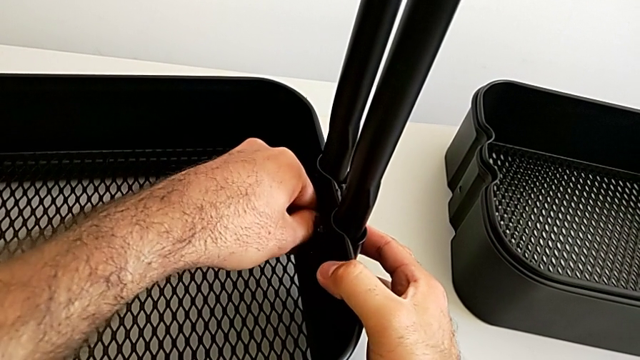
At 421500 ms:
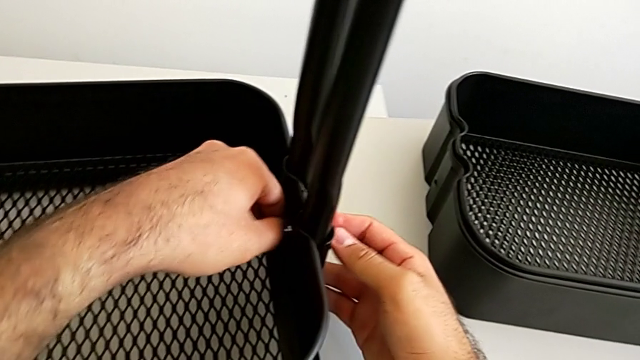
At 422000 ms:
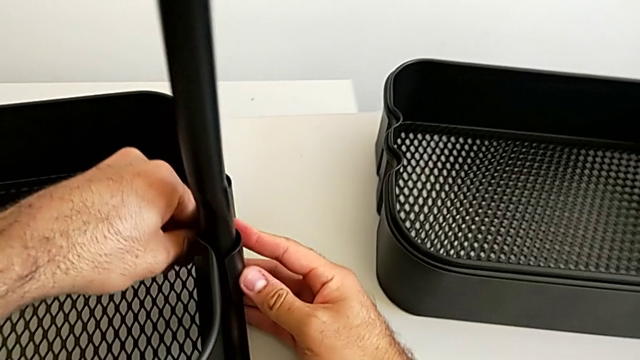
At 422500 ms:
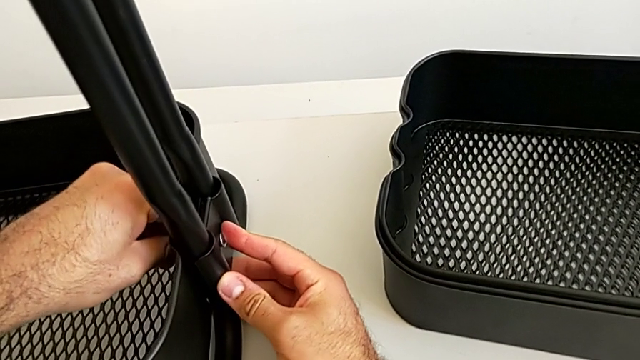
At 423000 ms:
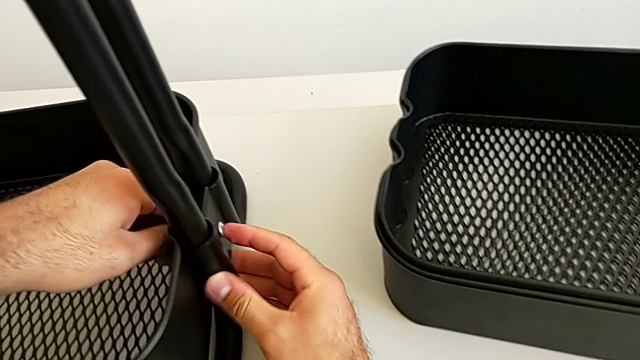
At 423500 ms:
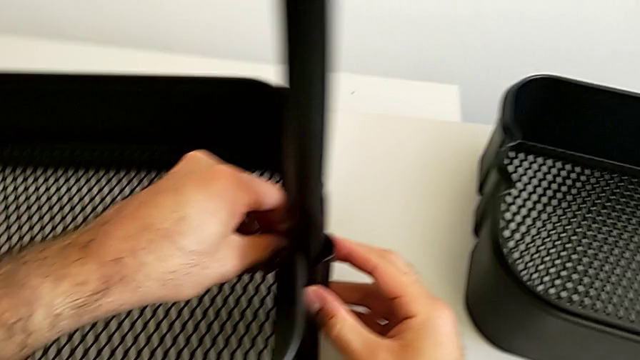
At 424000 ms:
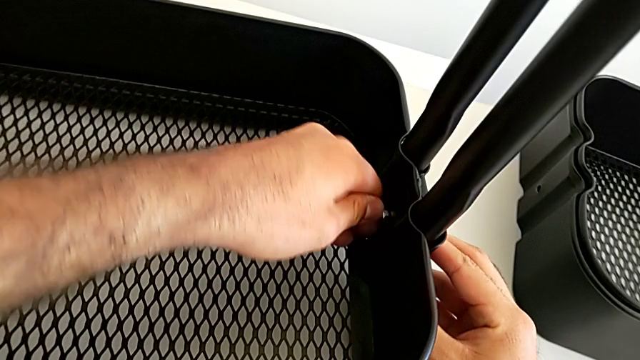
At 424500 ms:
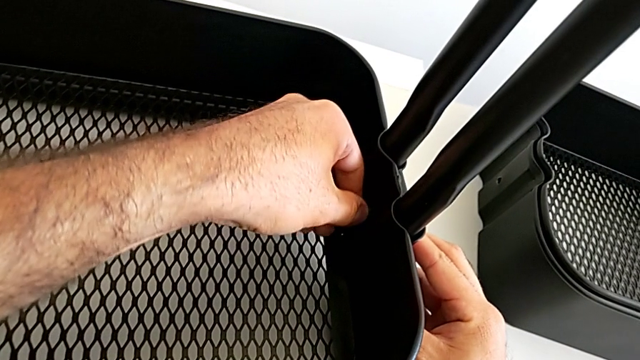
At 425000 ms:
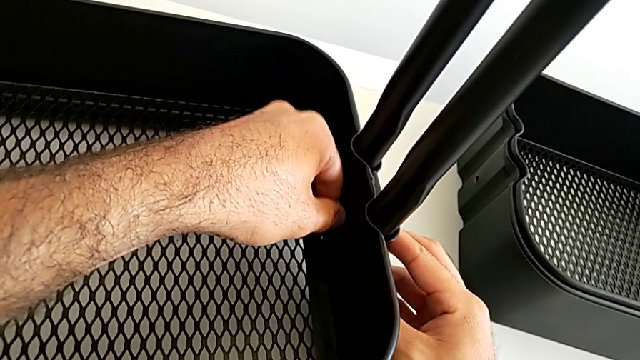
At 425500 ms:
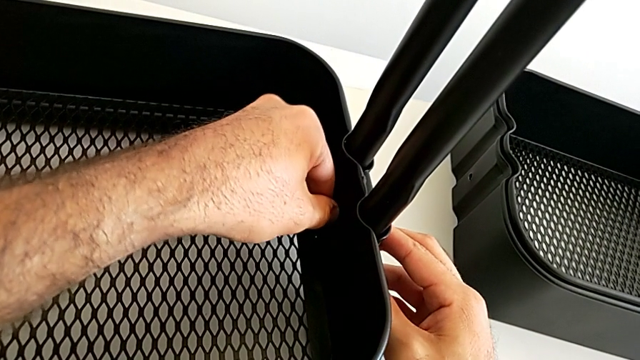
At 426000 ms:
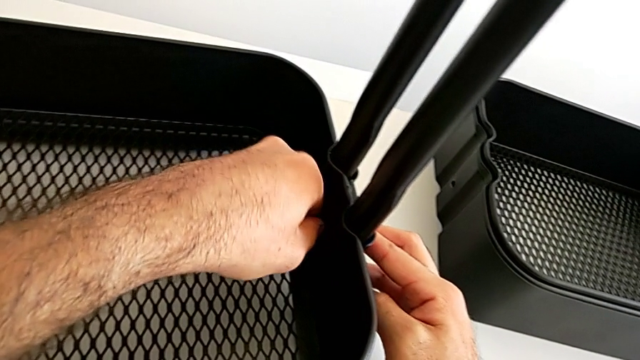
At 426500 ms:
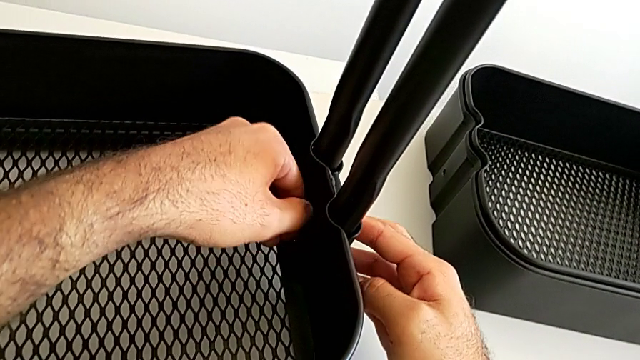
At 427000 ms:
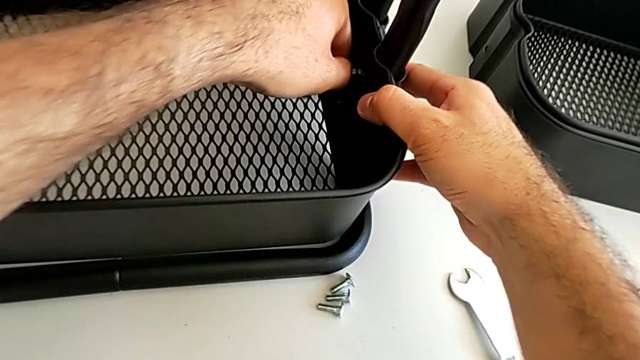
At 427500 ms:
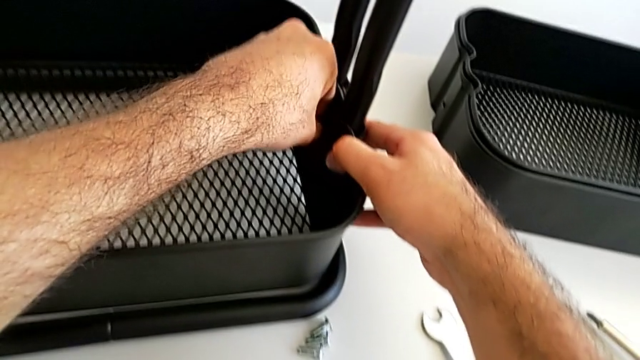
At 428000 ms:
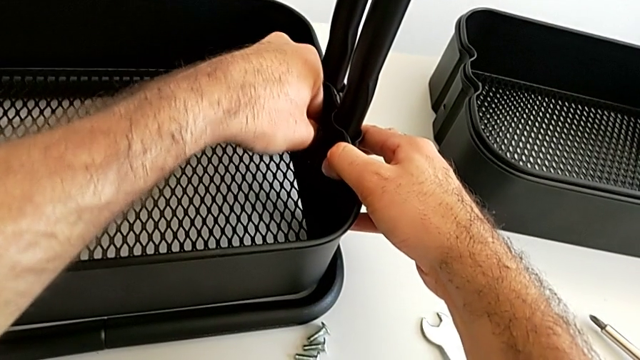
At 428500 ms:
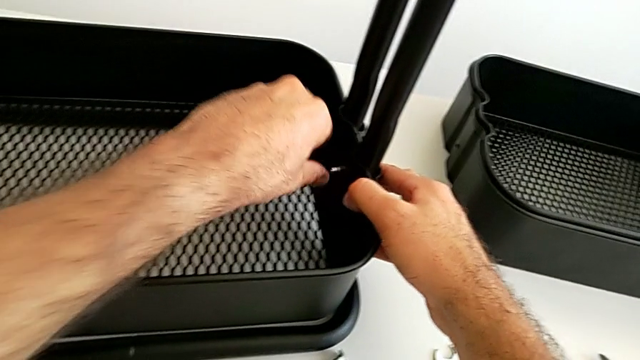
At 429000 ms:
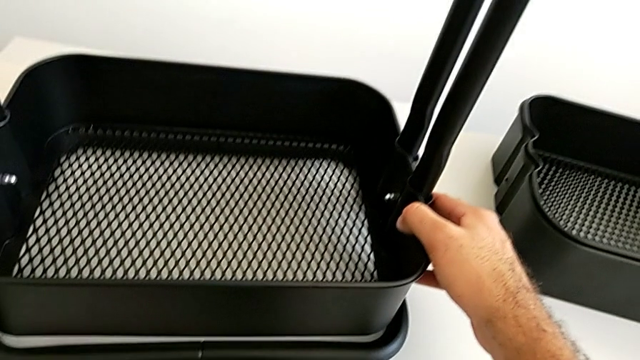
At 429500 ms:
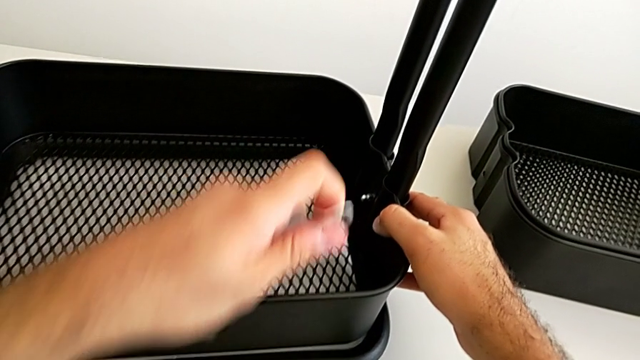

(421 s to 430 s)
The camera wearer is assembling the bottom tray into the sidebar and the base frame. They keep screwing the second hexagon cap nut and grab the little spanner wrench.

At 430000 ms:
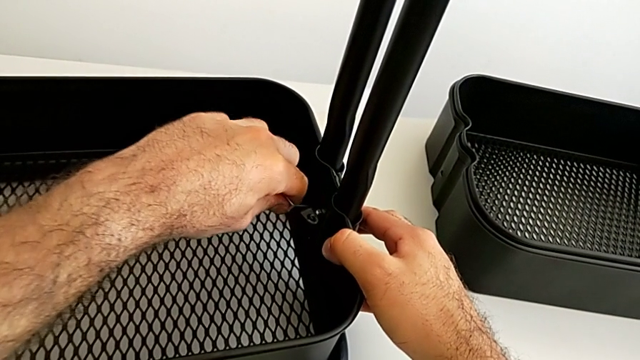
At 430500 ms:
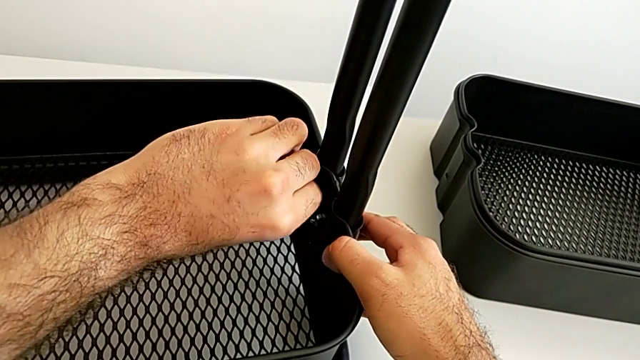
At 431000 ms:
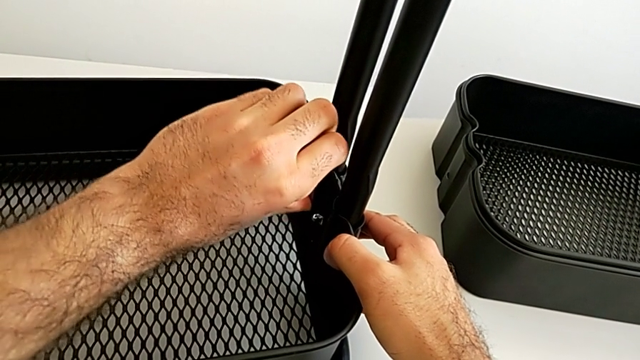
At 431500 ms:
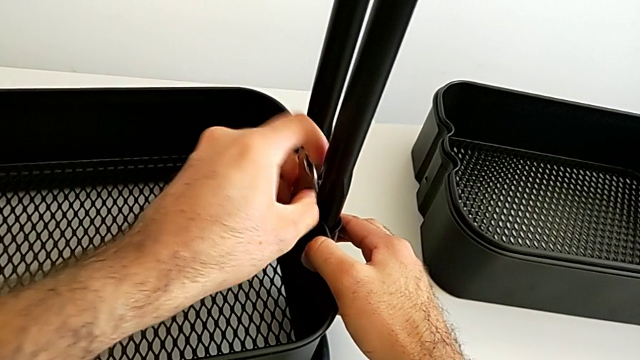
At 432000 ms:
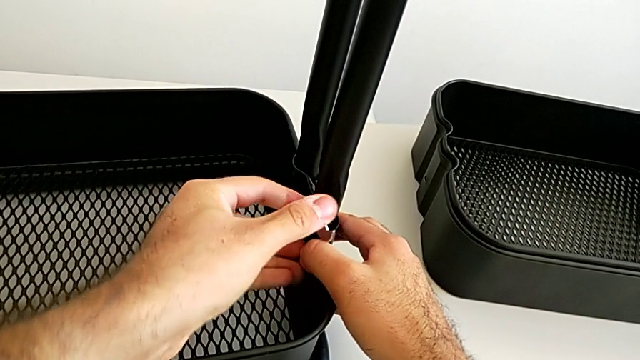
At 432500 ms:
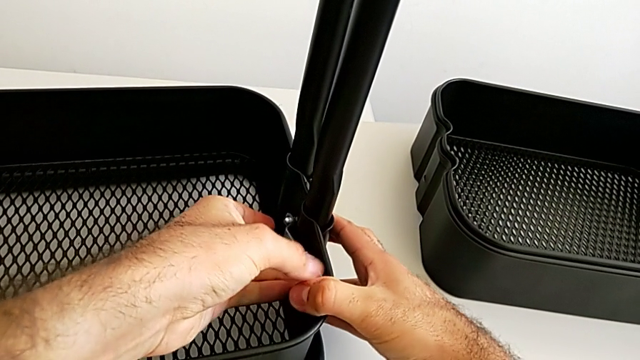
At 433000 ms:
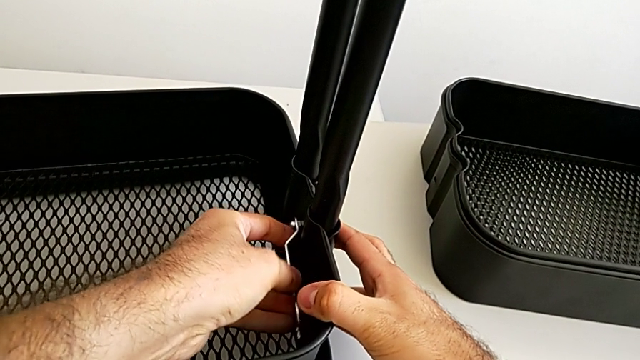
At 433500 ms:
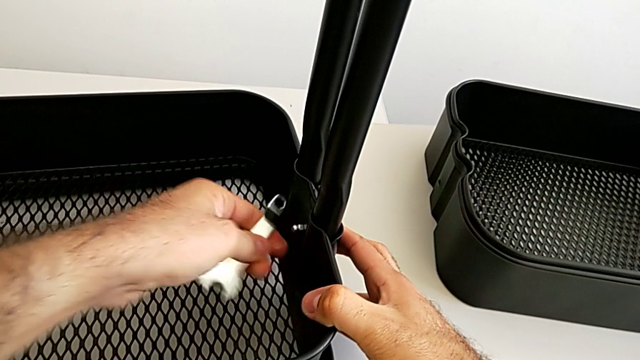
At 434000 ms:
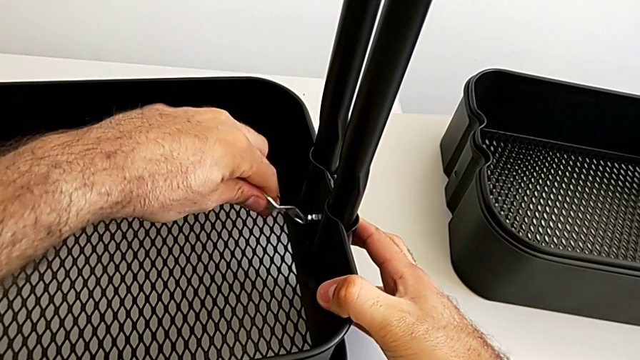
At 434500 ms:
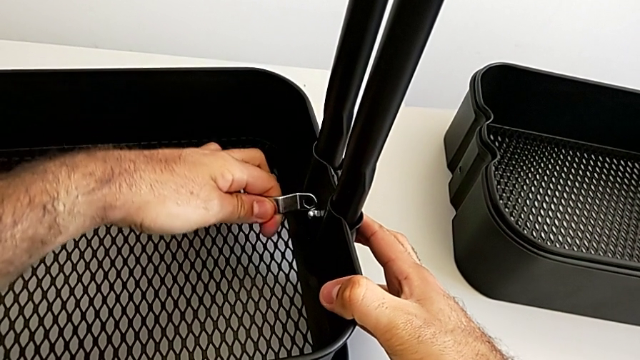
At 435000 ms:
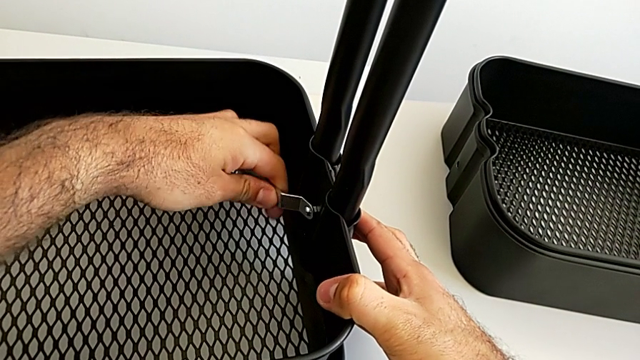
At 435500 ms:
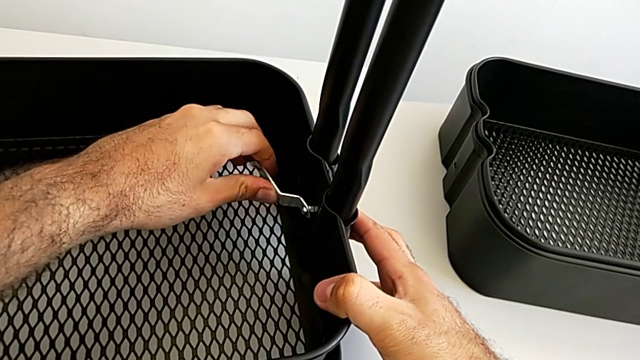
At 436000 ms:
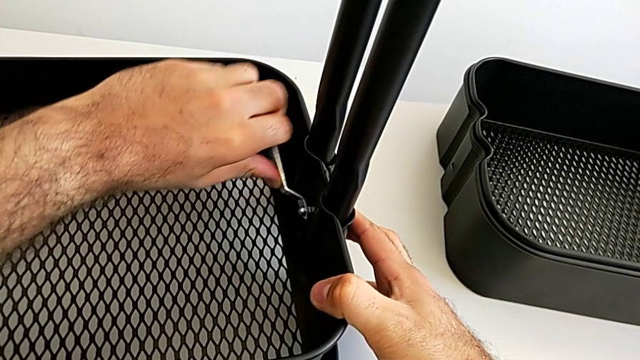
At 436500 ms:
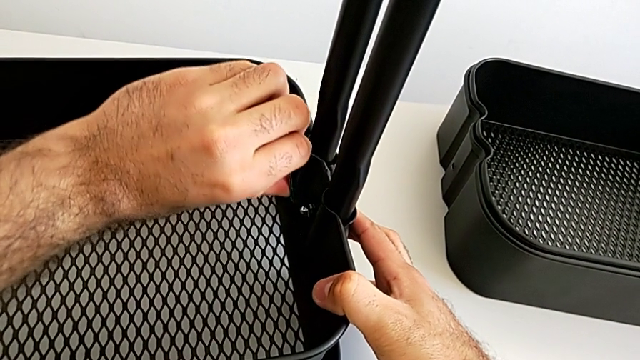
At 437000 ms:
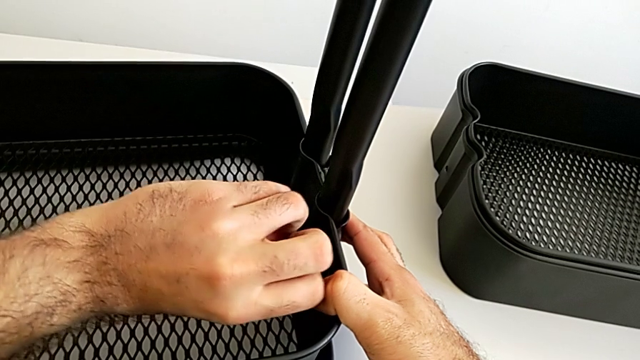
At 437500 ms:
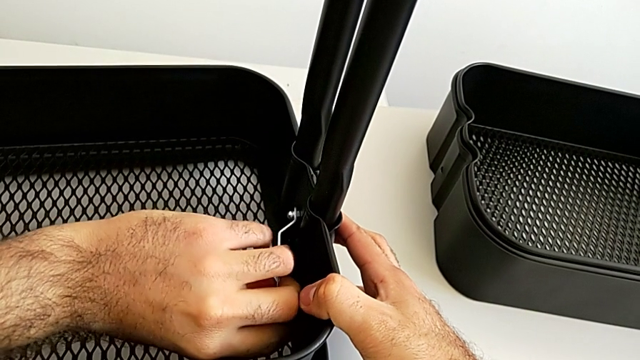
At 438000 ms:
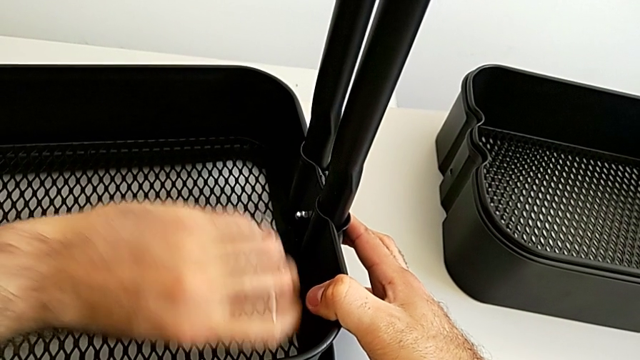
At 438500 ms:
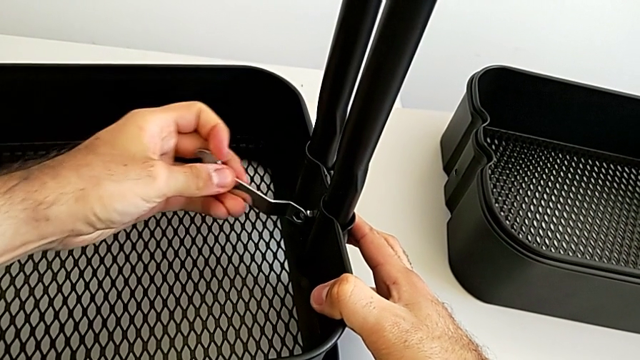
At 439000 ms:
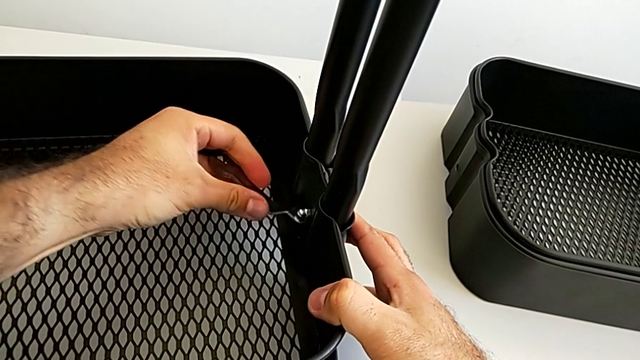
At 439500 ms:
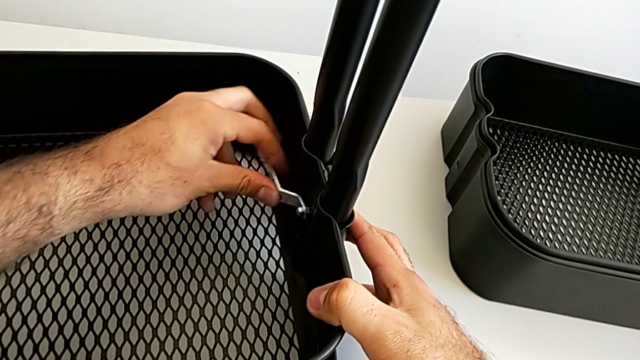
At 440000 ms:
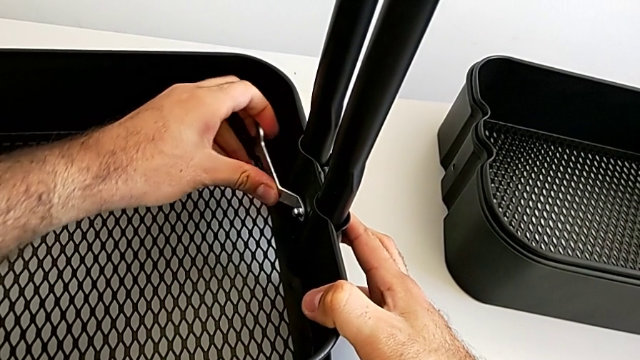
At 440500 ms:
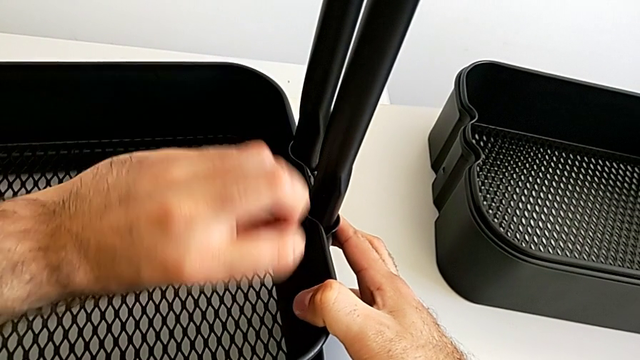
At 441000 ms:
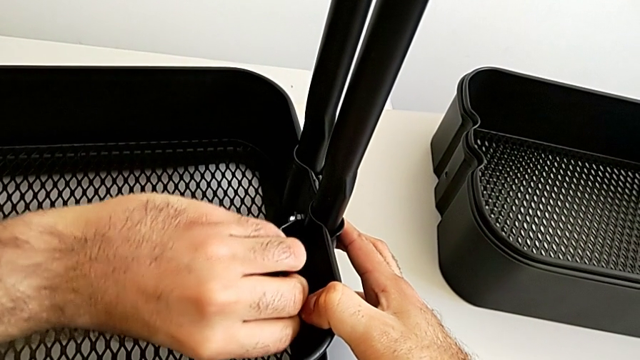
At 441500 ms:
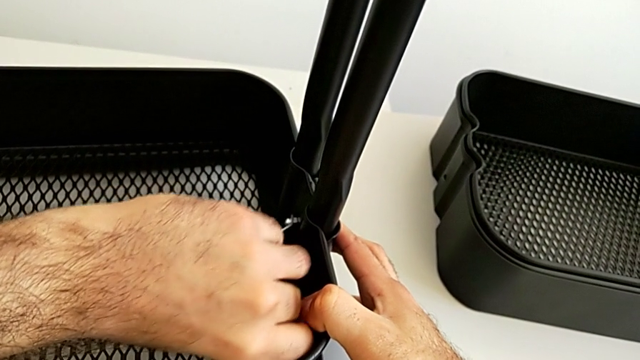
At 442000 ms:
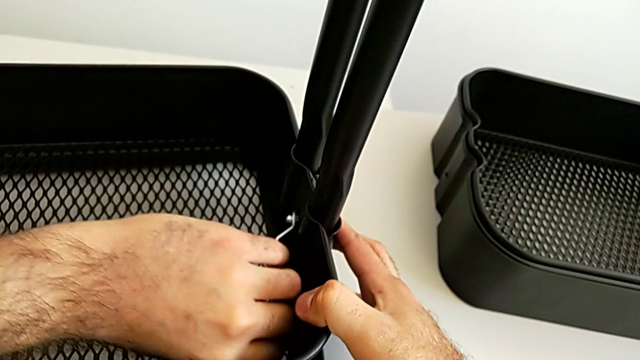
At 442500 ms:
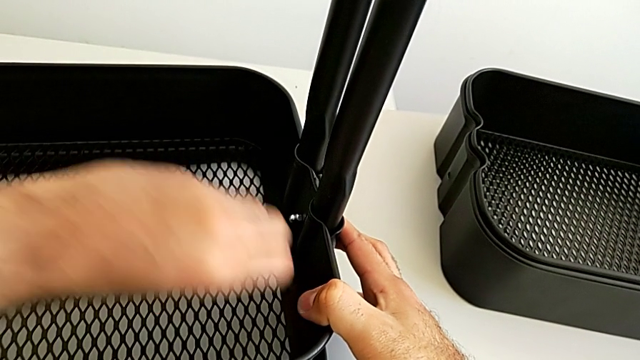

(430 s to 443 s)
The camera wearer is assembling the bottom tray into the sidebar and the base frame. They begin to screw the second bracket.
